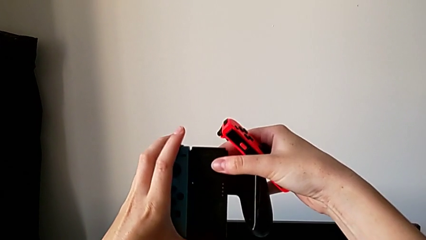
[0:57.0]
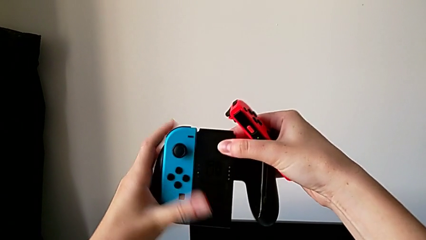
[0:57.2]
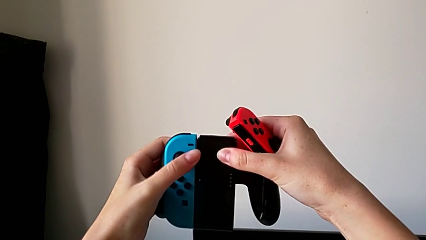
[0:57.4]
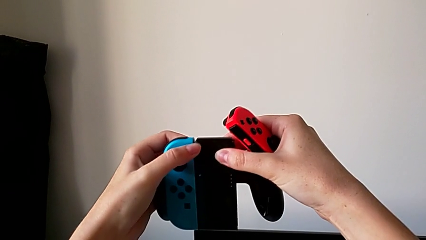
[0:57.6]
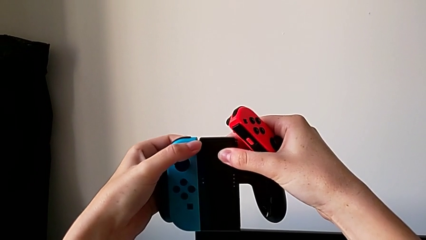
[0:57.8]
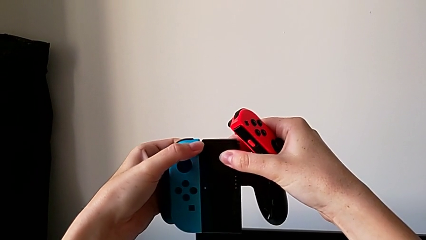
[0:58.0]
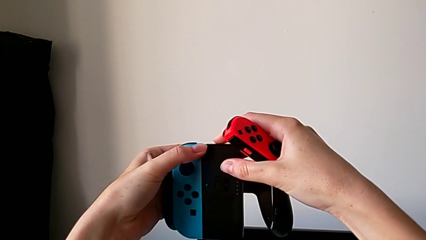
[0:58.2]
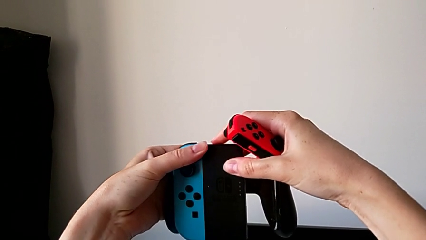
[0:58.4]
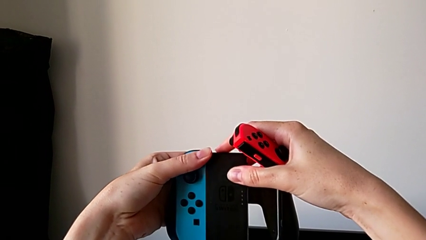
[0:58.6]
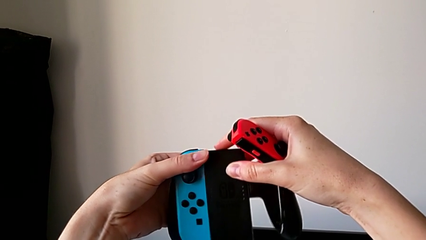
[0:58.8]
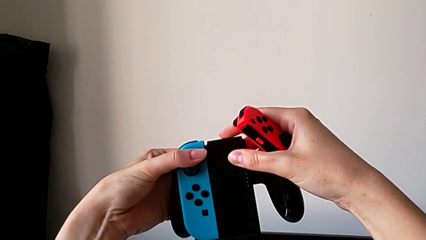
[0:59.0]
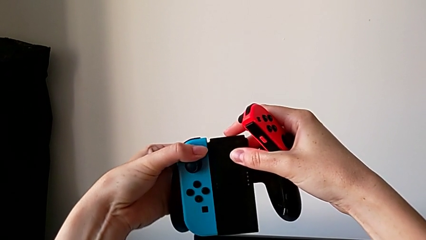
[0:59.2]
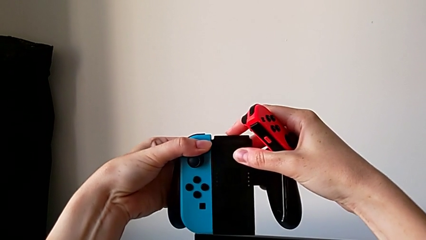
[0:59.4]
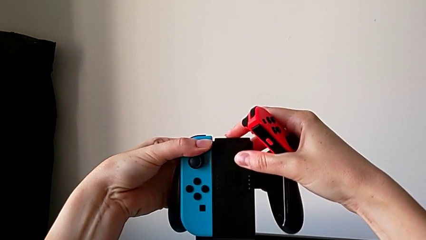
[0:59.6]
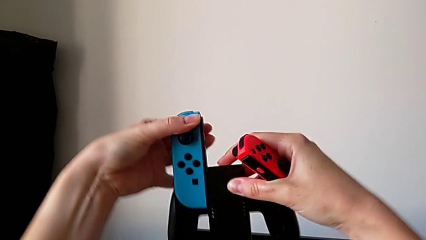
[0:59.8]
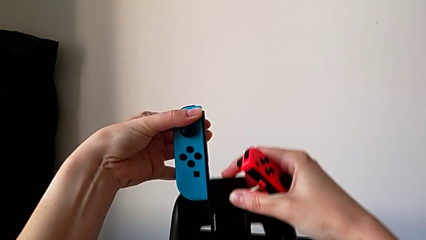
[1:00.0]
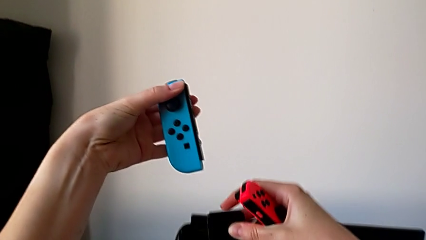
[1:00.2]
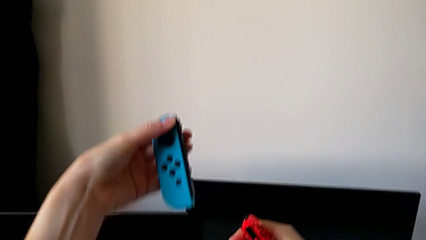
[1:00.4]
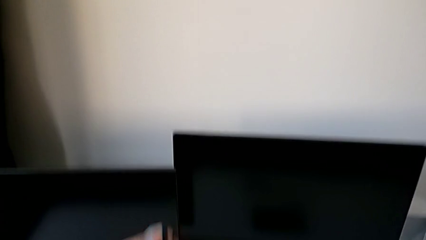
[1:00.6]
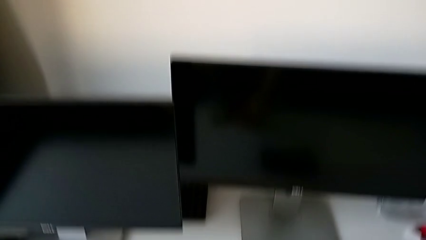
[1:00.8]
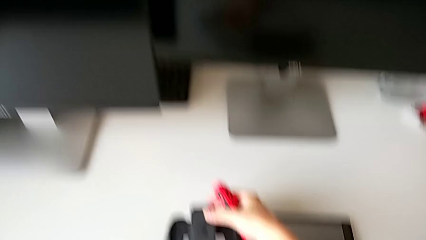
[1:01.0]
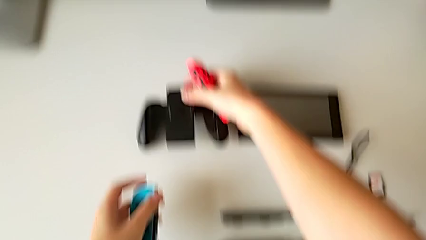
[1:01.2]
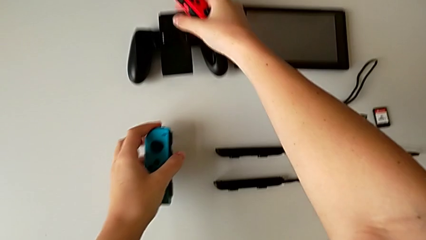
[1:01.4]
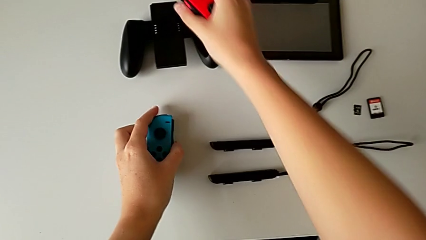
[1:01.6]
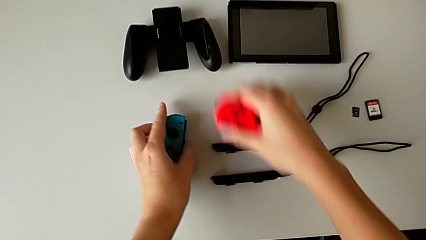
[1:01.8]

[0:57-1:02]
The camera wearer is disassembling the Joy-Con controller from the comfort grip. They press the back button, disassemble the left Joy-Con controller and place the Joy-Con controller.

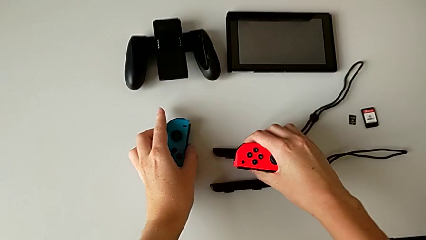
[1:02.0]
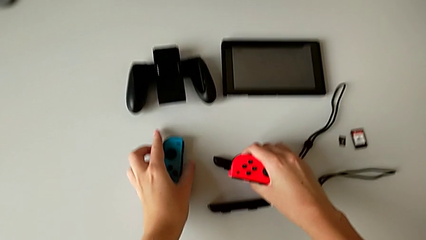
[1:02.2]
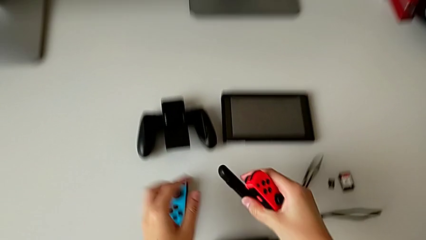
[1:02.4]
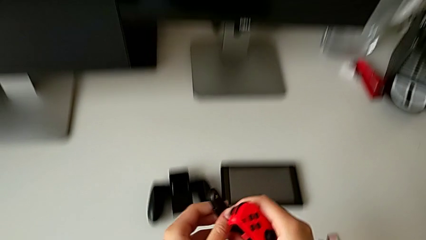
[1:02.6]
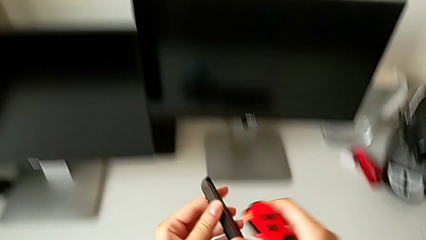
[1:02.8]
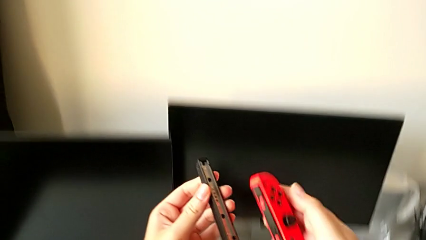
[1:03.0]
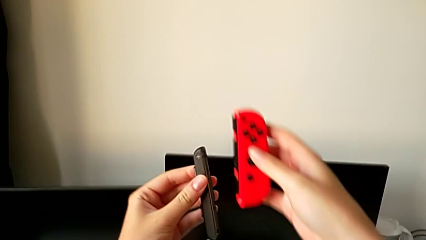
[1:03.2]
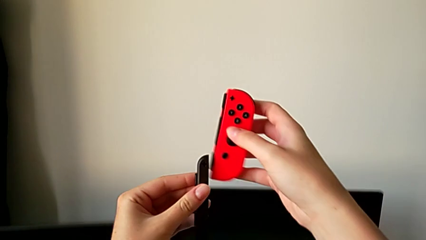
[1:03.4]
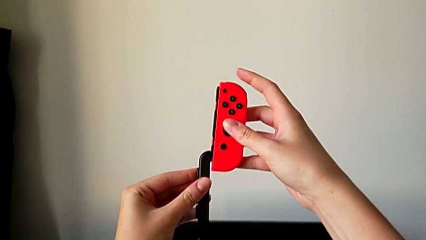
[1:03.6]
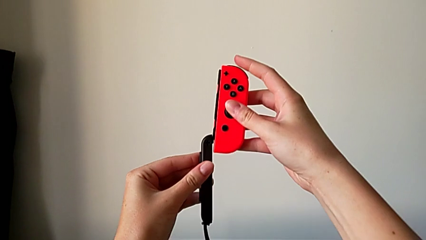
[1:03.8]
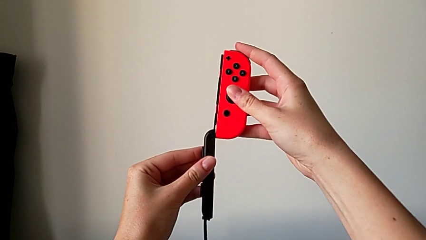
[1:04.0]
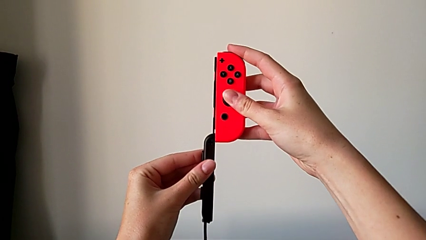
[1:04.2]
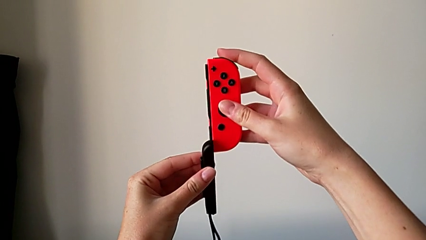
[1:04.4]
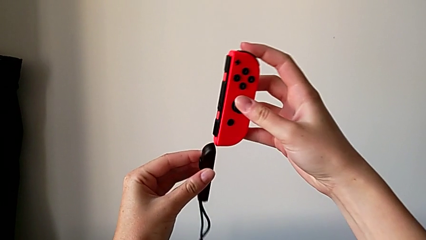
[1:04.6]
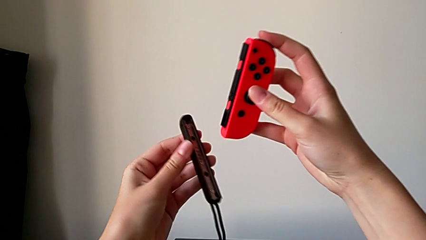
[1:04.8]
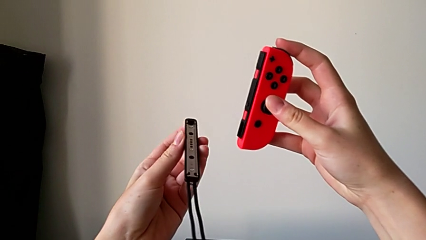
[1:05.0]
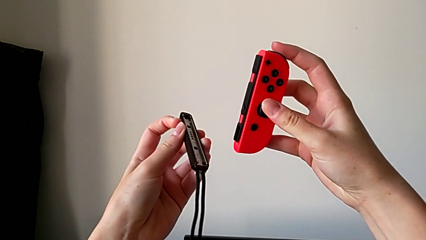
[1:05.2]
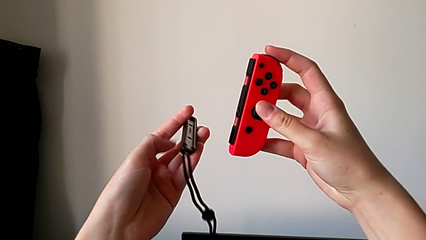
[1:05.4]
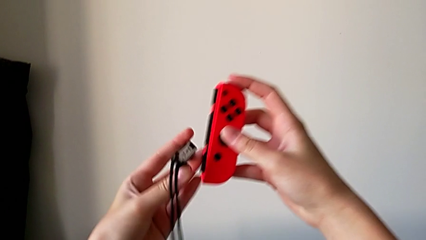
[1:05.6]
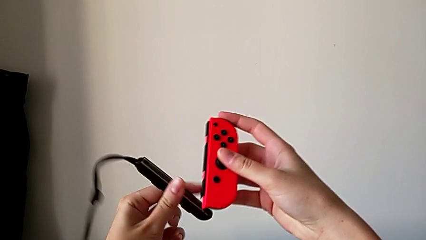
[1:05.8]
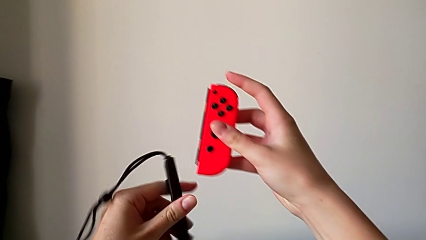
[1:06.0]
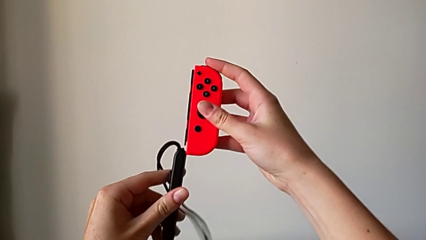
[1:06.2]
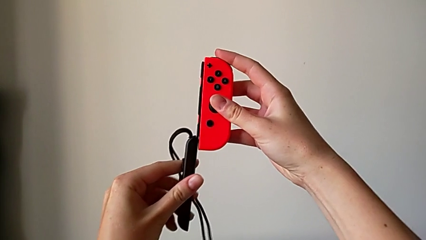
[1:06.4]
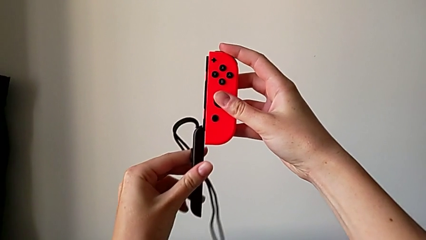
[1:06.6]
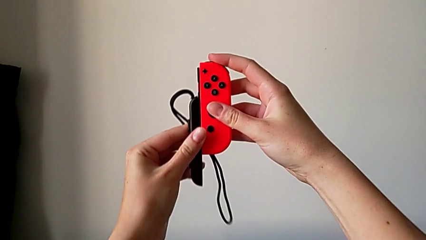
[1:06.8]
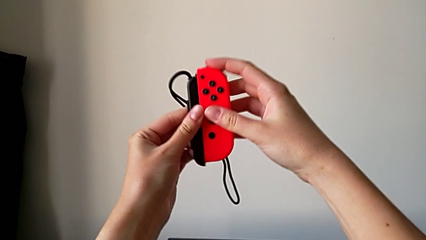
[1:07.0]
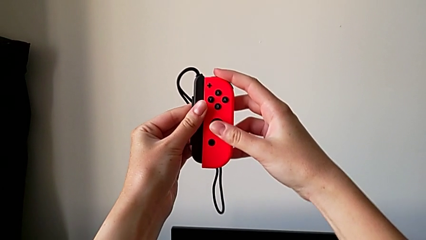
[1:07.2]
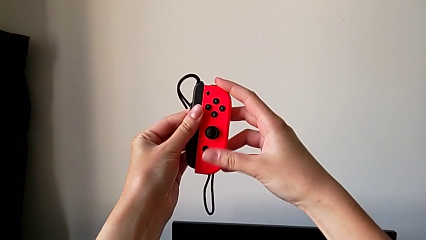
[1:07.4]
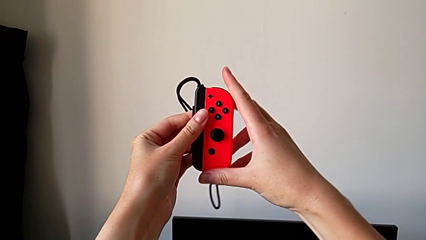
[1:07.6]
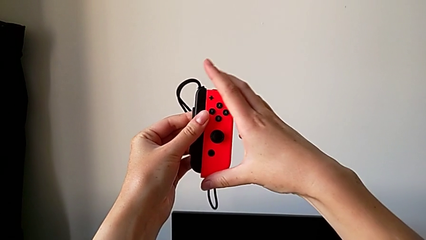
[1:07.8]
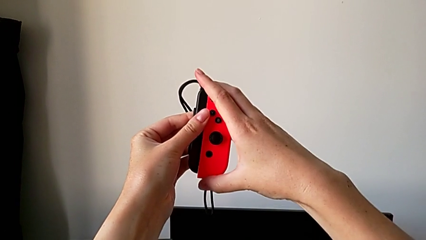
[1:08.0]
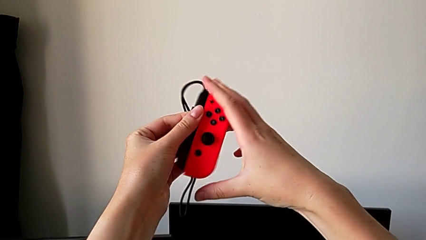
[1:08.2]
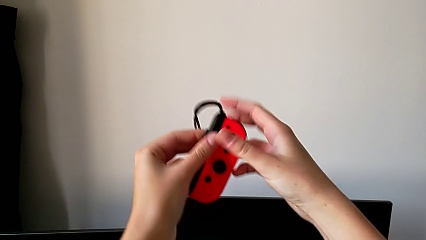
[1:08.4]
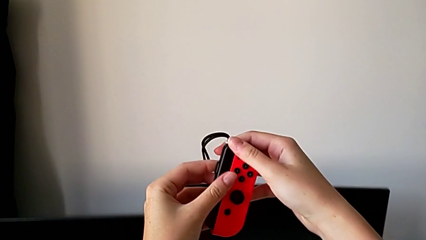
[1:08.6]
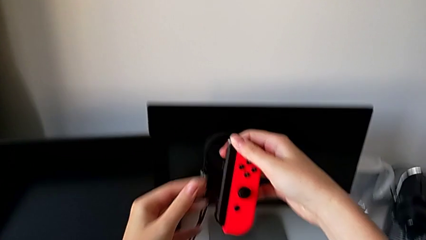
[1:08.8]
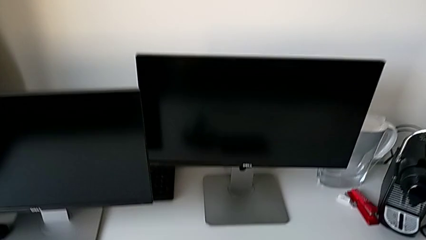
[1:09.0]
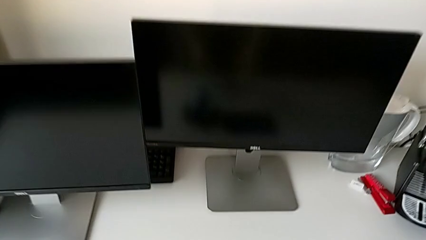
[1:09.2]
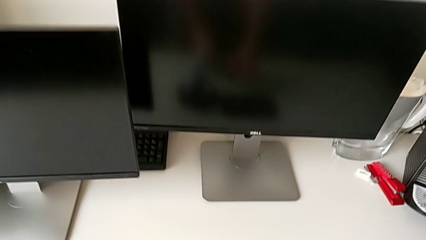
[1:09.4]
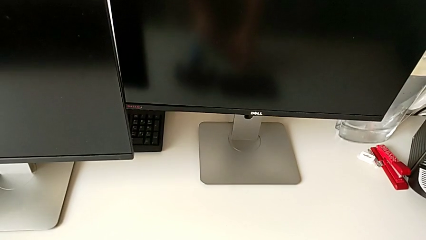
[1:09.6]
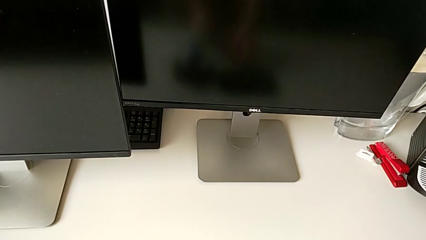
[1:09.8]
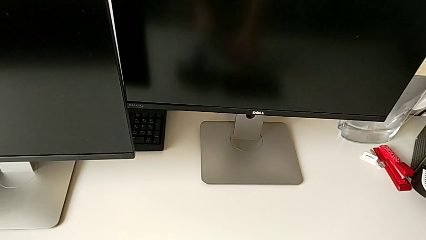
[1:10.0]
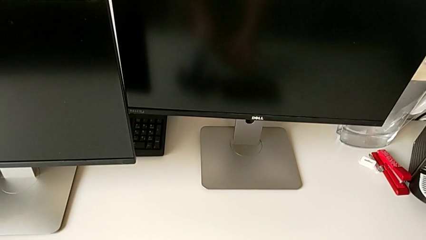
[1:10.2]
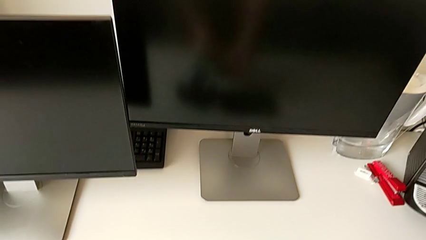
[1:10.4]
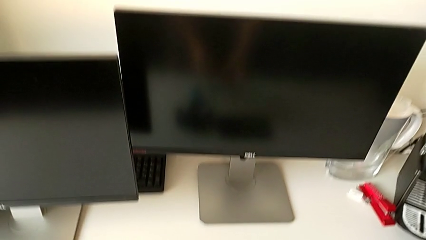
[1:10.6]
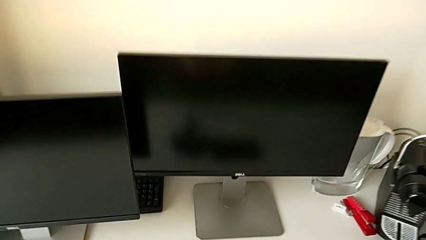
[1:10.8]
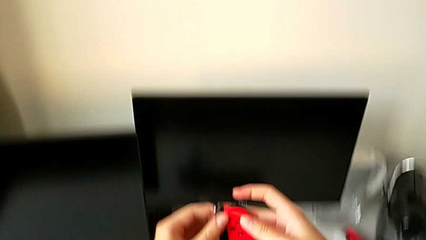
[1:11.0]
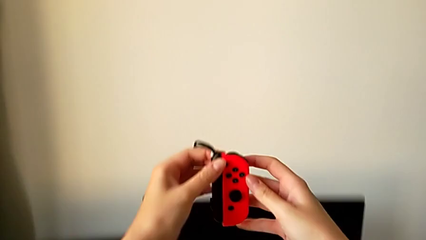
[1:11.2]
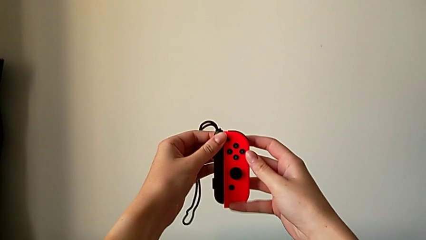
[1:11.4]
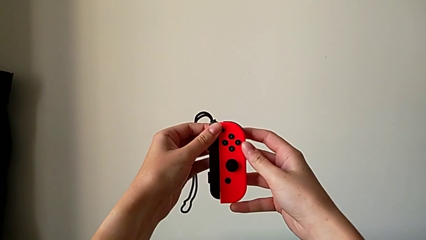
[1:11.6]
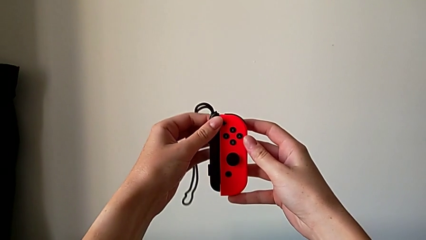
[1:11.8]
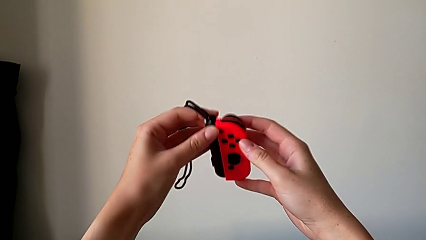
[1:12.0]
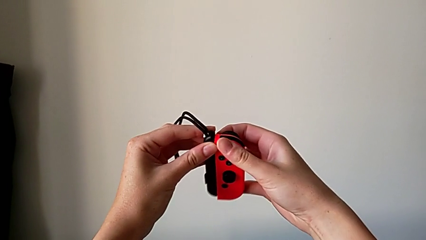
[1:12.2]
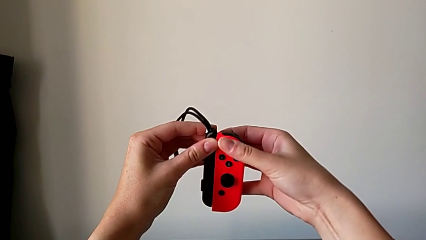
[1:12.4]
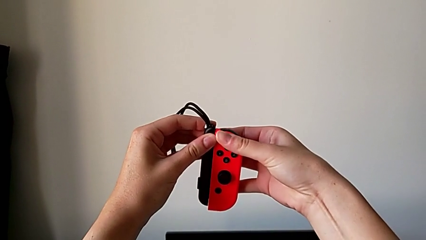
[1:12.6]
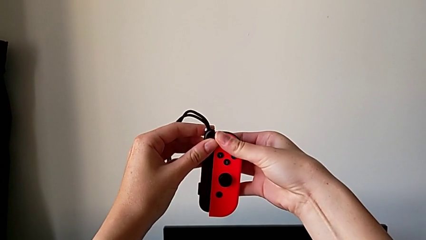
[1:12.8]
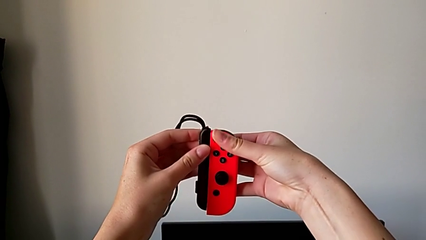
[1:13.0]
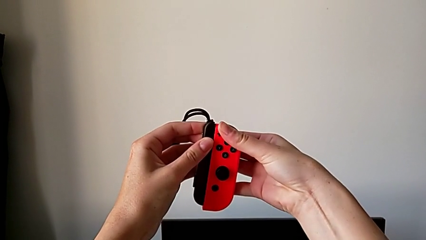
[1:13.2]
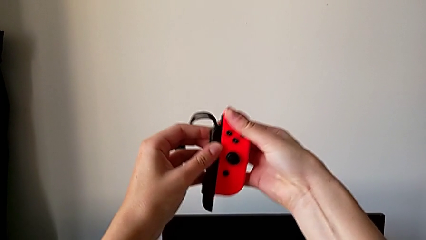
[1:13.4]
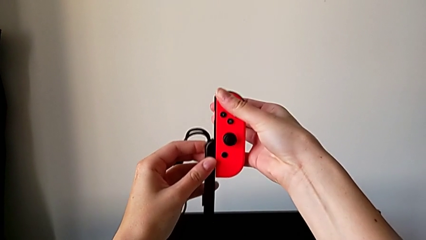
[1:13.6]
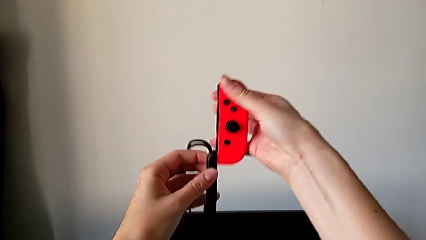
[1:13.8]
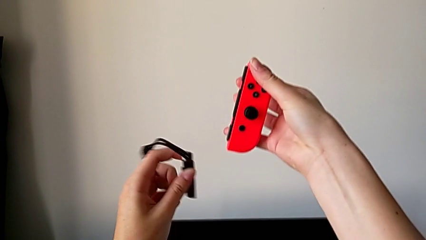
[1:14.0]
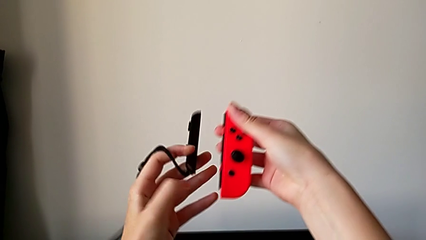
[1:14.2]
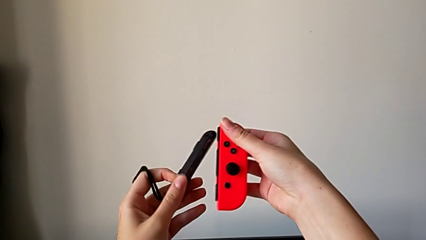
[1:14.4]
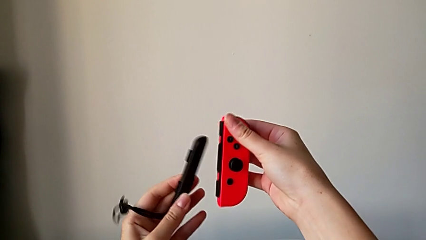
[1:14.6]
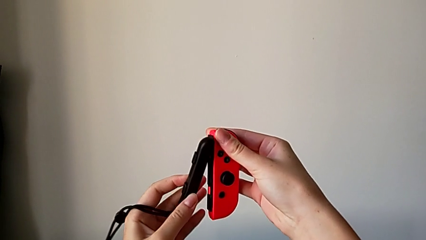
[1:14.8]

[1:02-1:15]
The camera wearer is attaching the Joy-Con strap to the Joy-Con controller. They grab the right Joy-Con controller, assemble the right Joy-Con strap and withdraw it.
